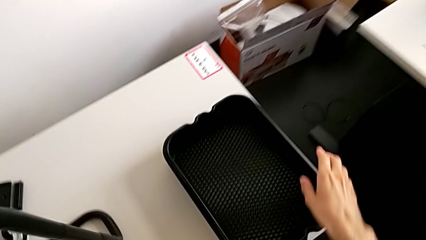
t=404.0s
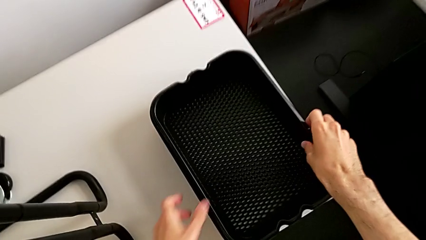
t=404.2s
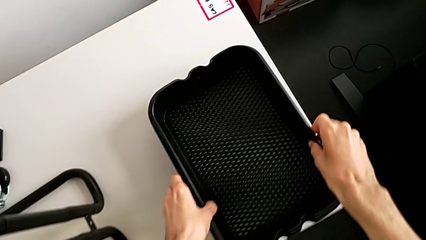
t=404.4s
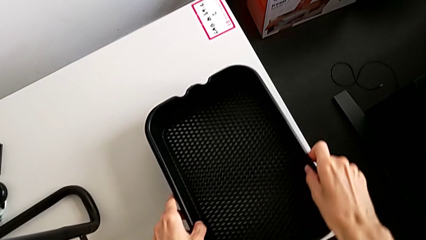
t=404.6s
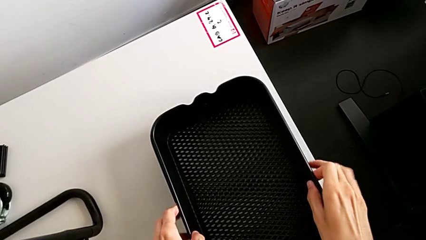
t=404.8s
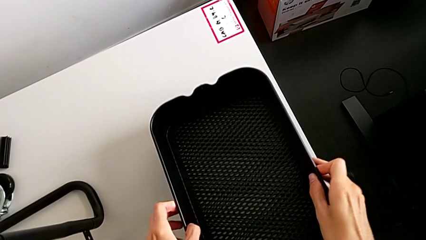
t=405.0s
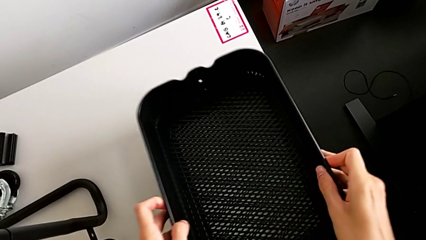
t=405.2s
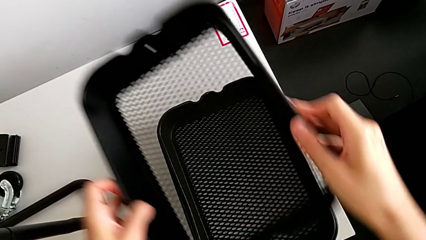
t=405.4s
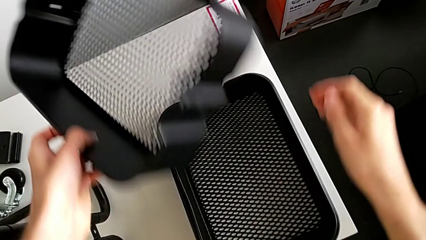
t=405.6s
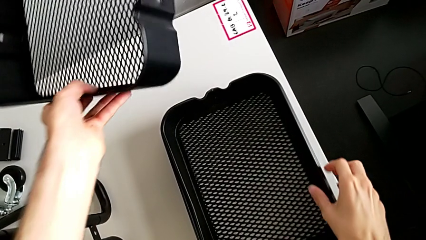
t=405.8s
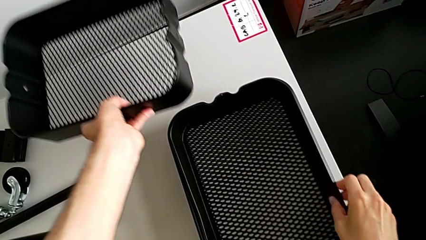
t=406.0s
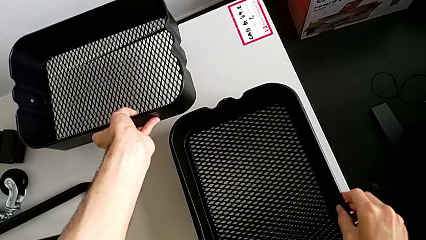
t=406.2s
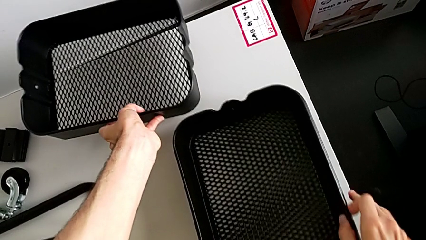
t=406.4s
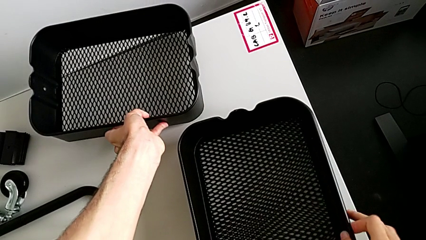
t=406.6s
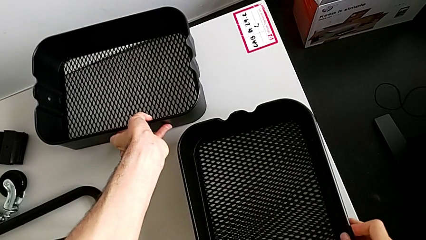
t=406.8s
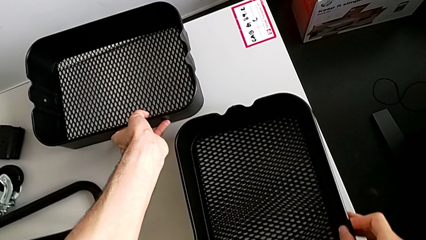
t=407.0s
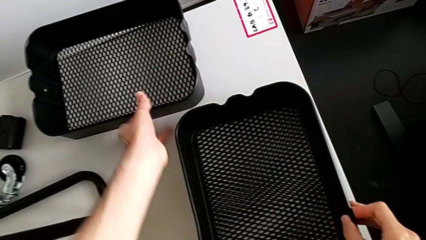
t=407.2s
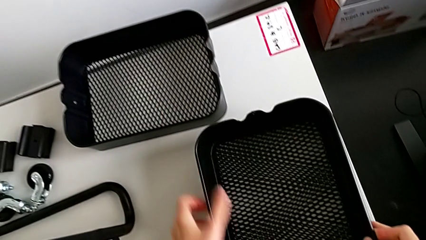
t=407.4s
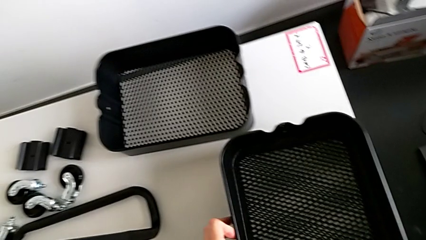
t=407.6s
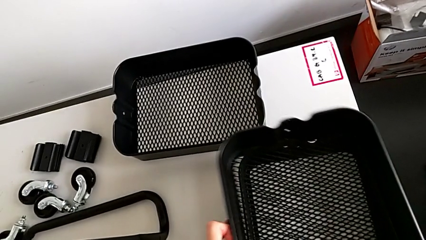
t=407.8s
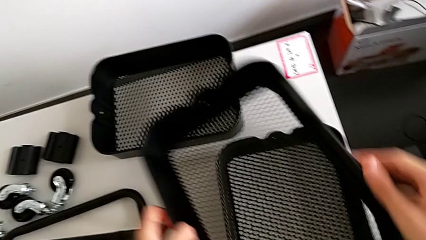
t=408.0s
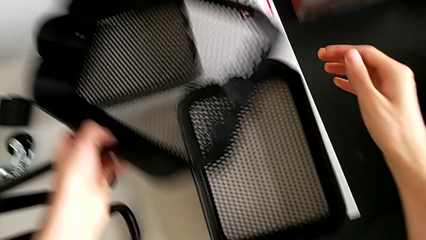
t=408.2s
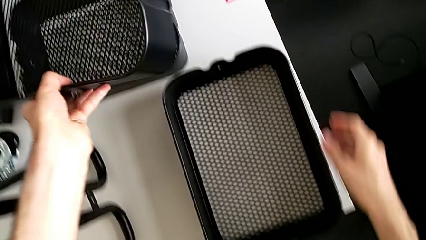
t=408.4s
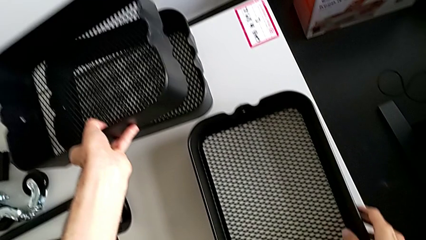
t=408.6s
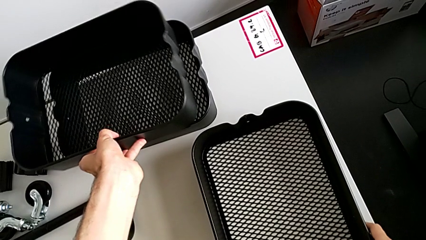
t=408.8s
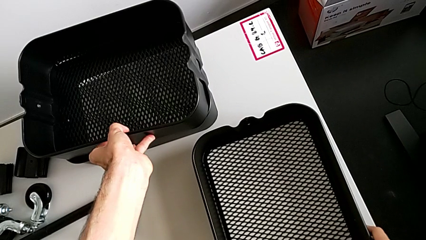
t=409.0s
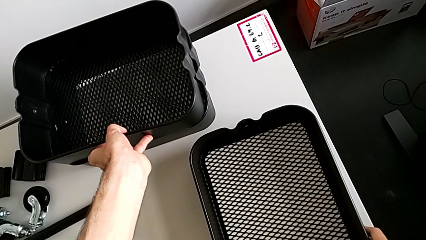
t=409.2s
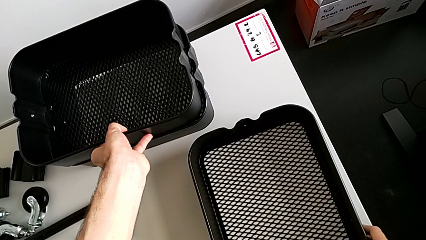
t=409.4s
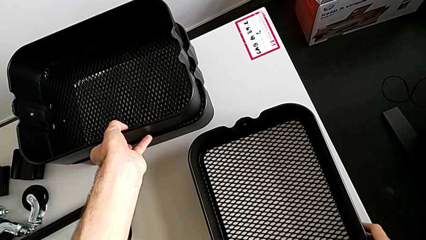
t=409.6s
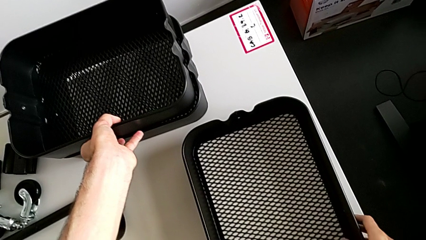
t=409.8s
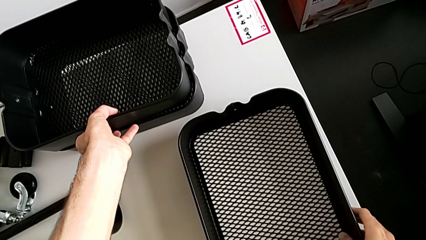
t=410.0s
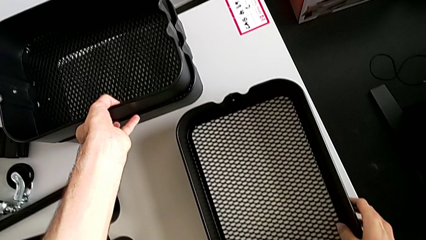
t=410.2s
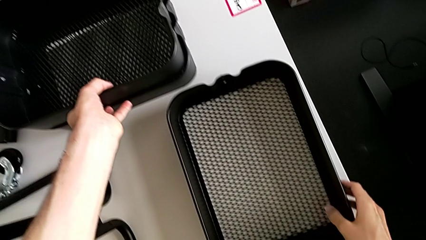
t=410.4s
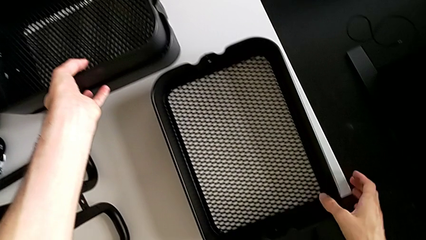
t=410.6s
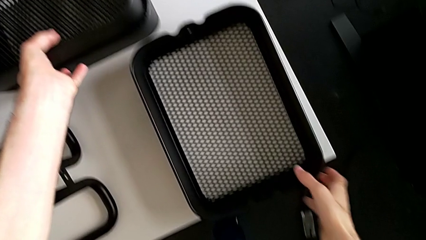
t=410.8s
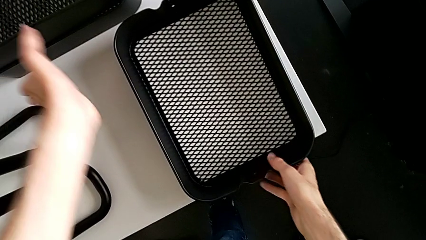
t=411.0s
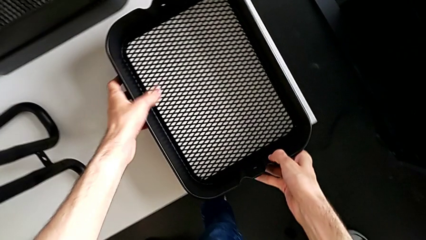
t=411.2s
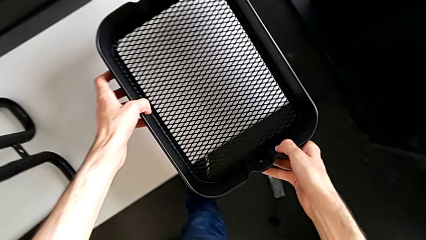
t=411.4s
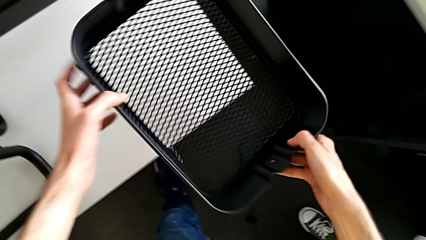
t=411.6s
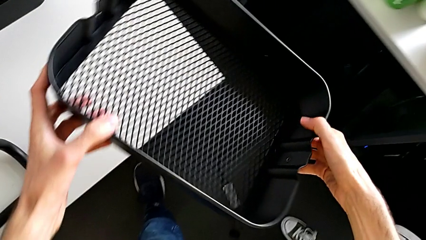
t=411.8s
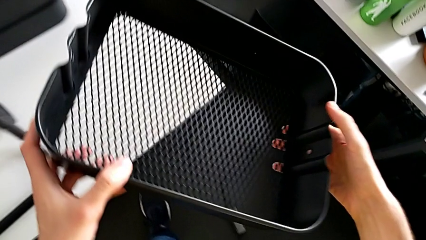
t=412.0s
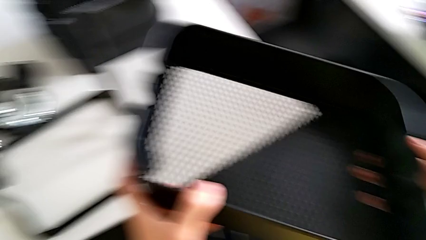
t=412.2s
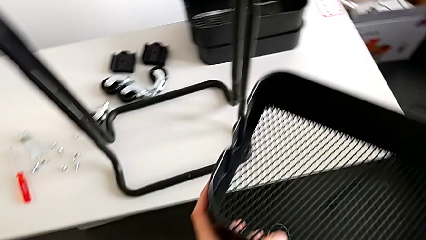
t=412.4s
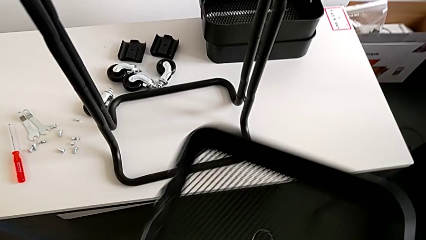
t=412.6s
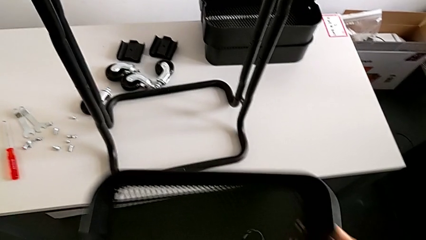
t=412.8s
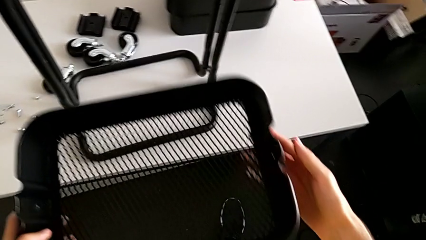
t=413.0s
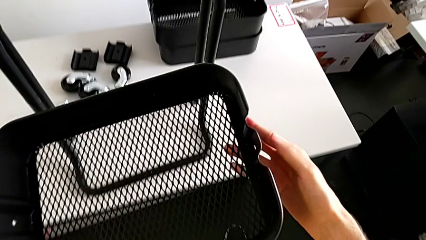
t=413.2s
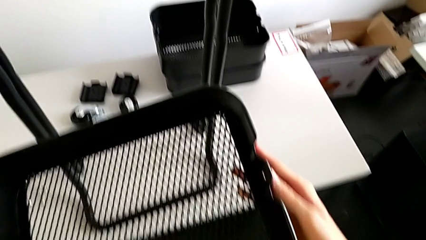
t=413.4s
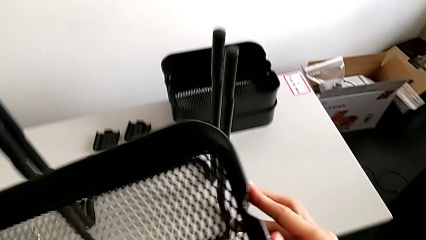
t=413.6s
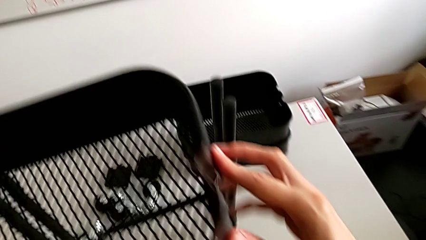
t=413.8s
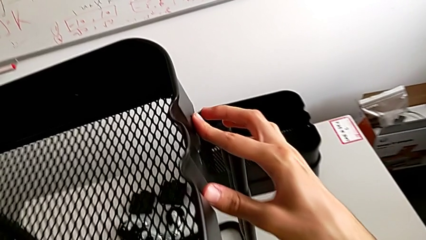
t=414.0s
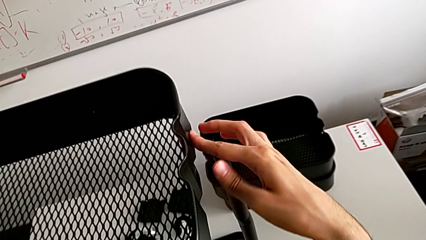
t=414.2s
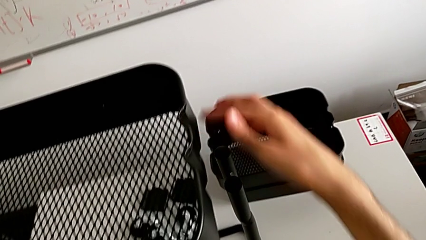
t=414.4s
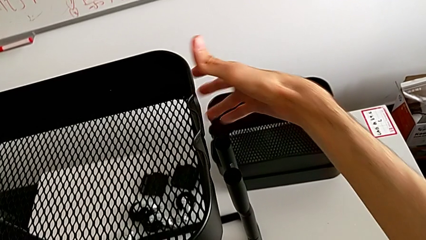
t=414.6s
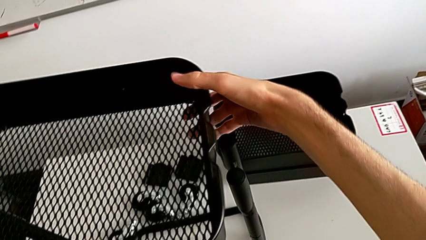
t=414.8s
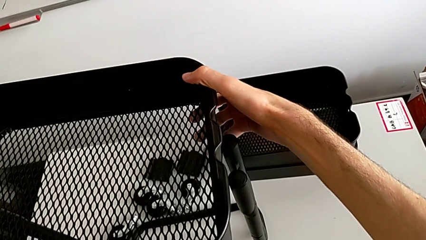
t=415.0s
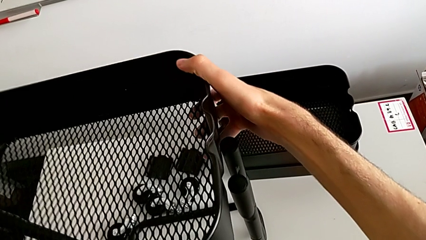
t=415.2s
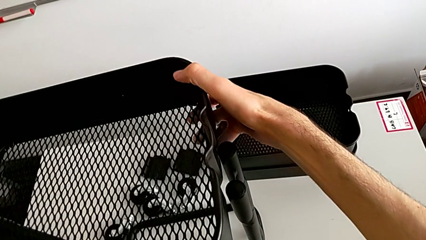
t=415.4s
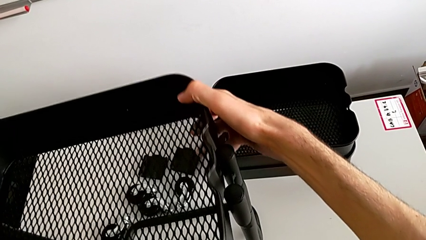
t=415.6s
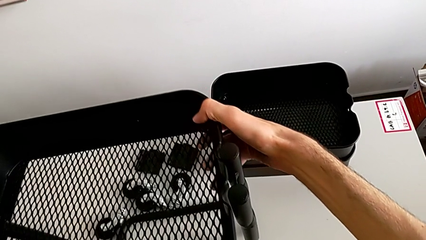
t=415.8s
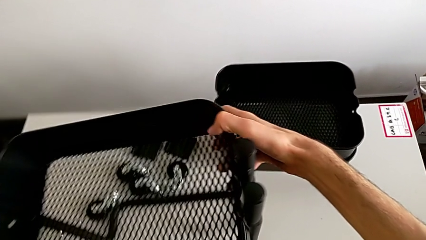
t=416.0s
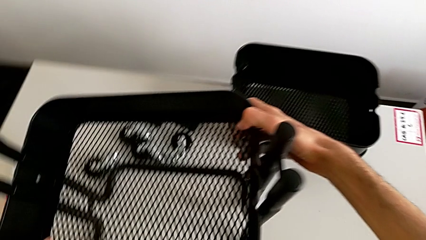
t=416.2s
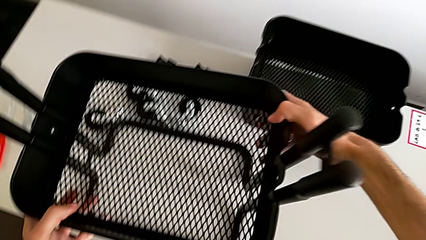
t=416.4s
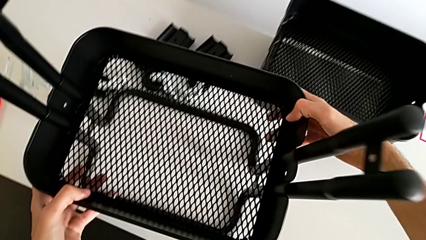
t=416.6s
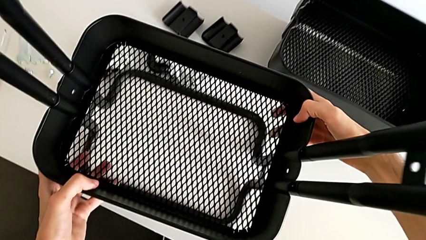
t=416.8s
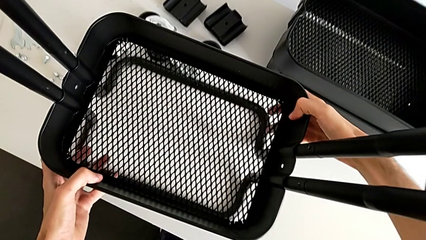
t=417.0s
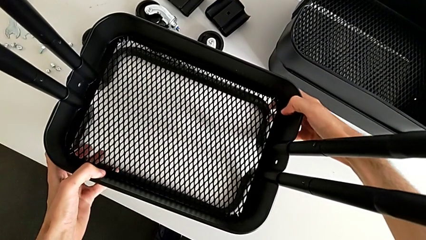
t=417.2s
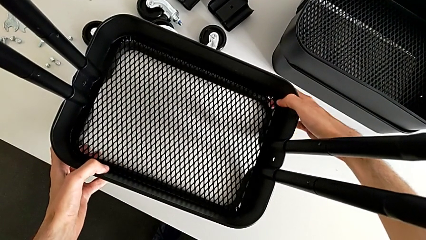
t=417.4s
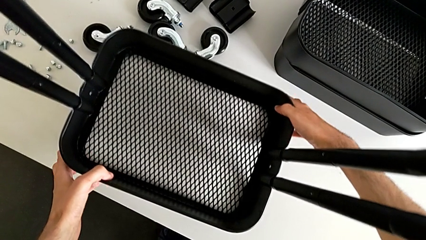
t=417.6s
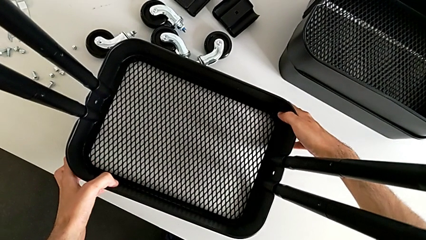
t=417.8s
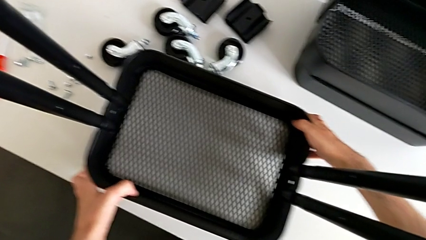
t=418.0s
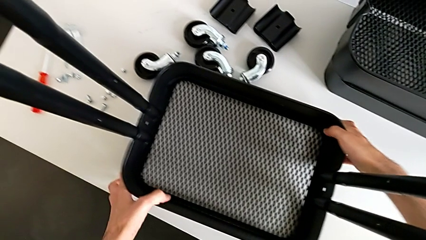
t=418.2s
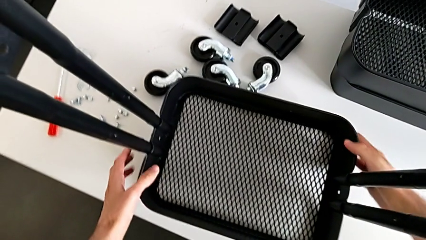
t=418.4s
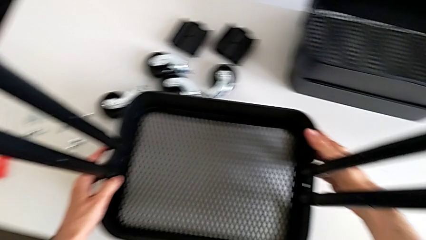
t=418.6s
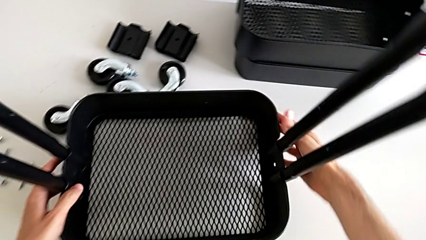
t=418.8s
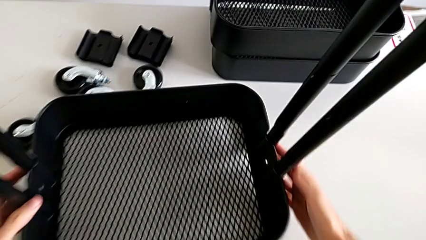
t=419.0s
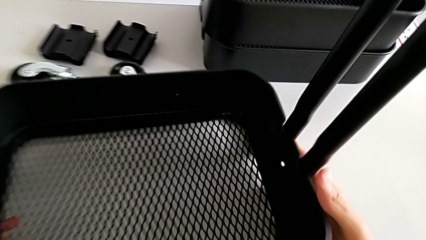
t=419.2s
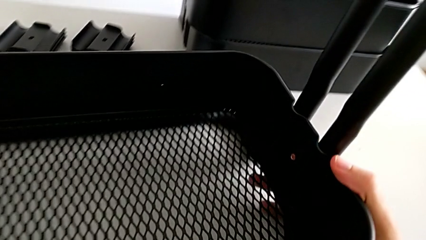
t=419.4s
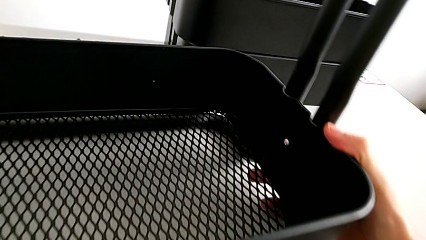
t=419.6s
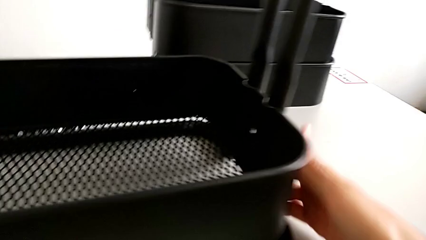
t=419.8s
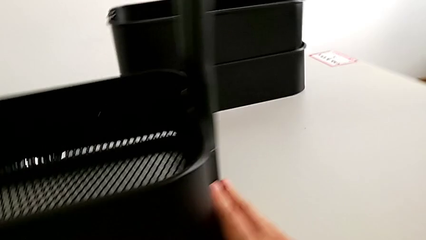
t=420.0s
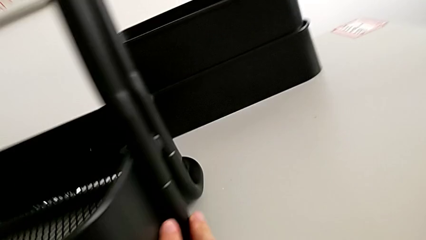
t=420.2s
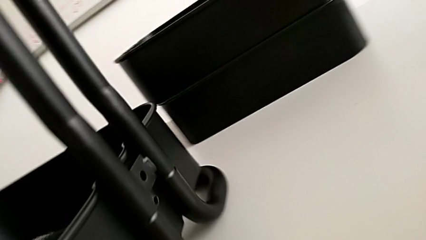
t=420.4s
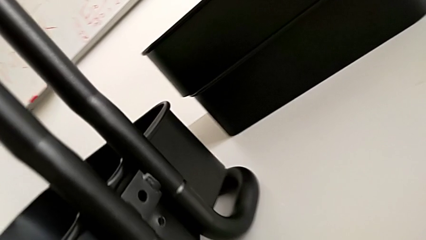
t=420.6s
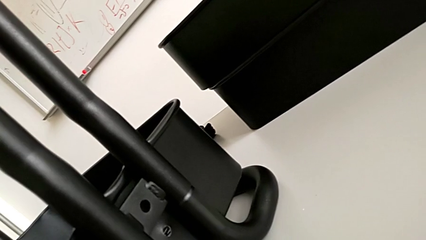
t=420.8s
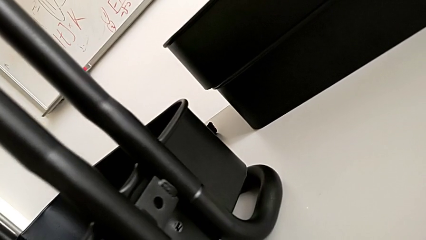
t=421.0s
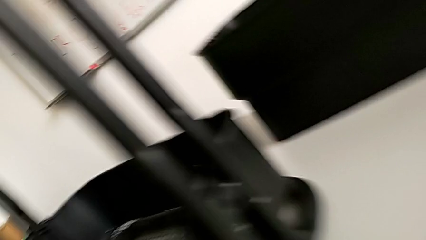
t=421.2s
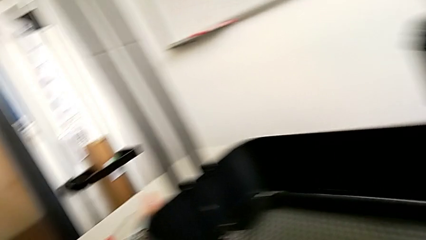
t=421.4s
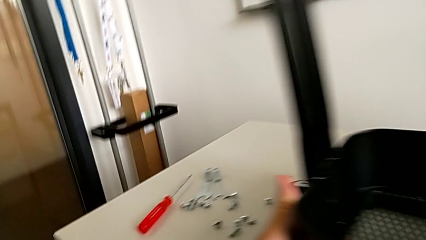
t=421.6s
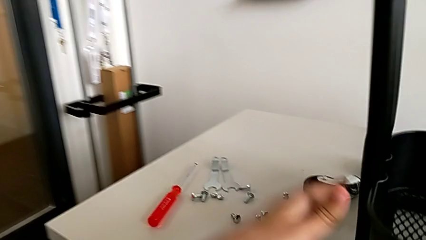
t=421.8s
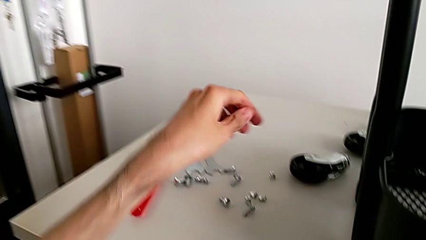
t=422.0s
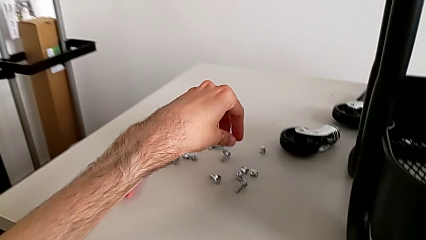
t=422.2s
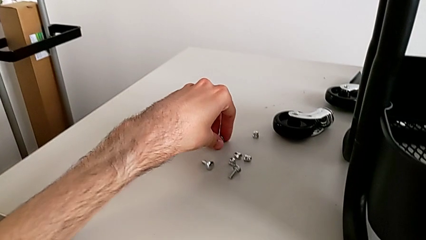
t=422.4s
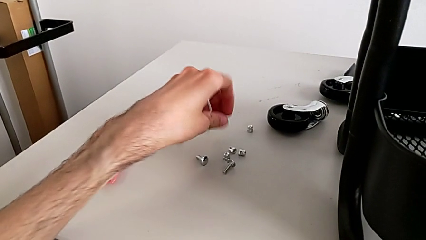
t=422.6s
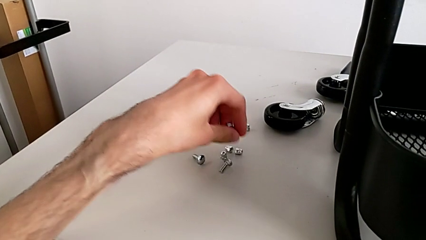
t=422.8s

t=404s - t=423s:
The camera wearer is assembling the bottom box. They wrongly grab the bolt and grab the hexagon cap nut.
